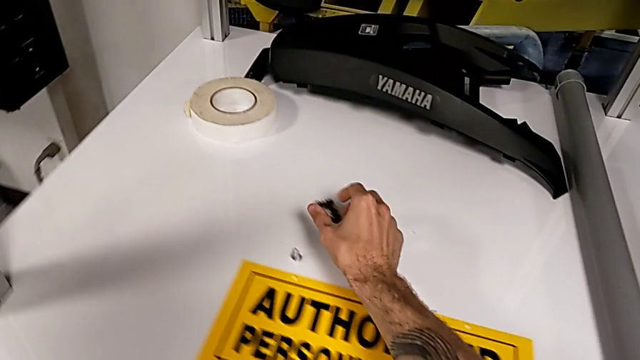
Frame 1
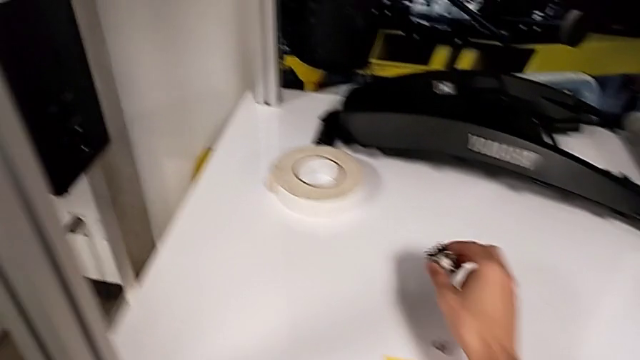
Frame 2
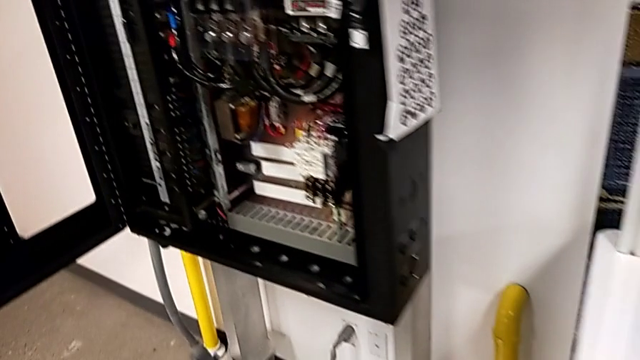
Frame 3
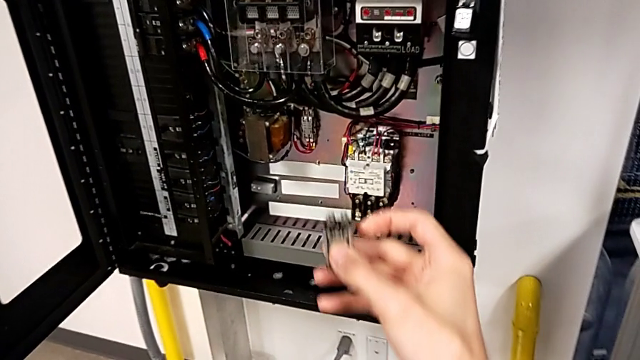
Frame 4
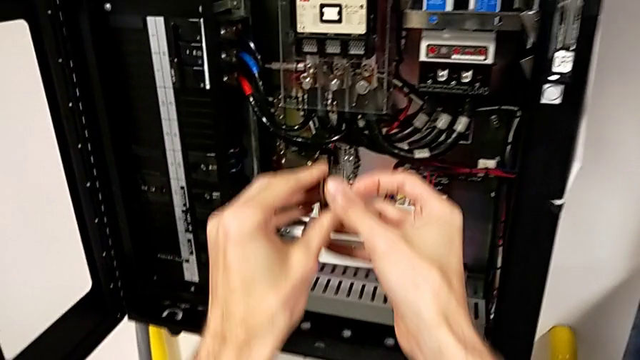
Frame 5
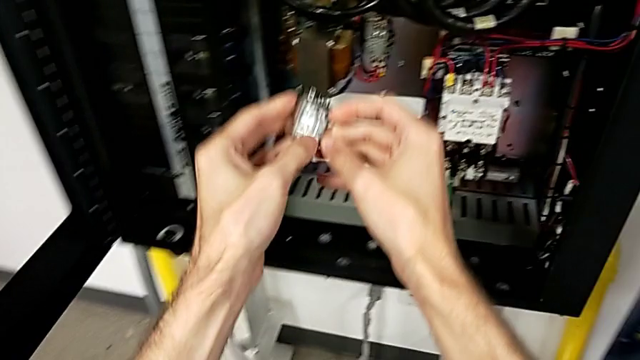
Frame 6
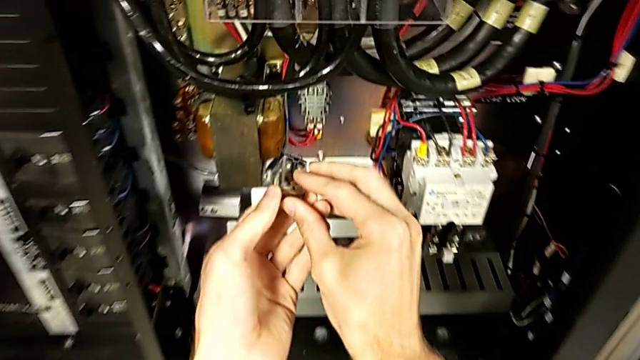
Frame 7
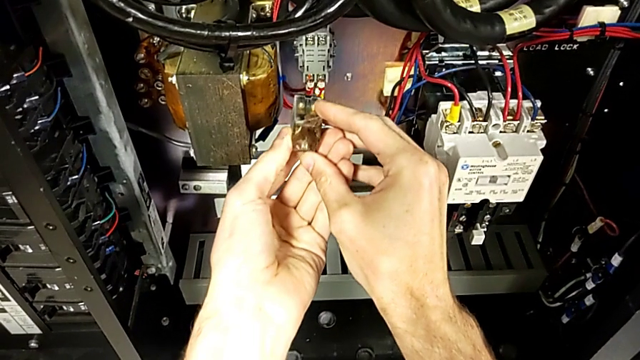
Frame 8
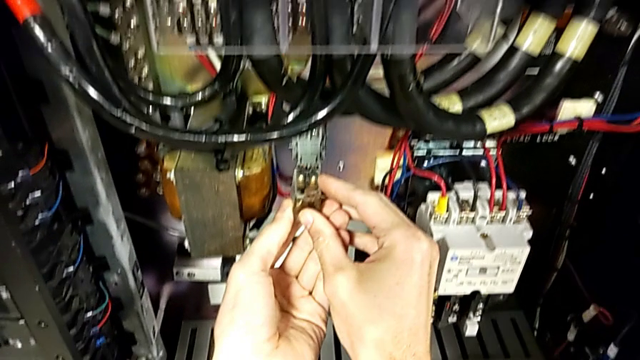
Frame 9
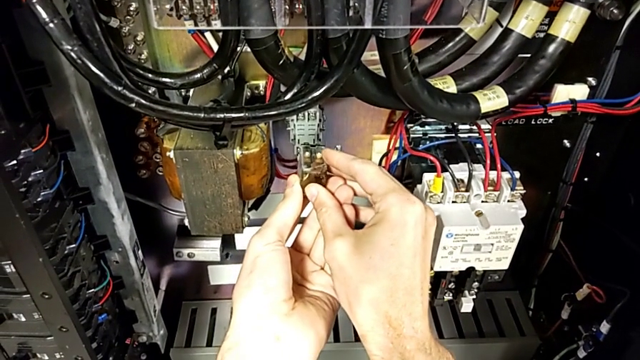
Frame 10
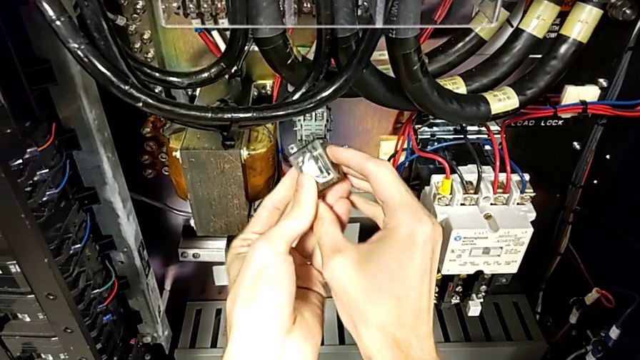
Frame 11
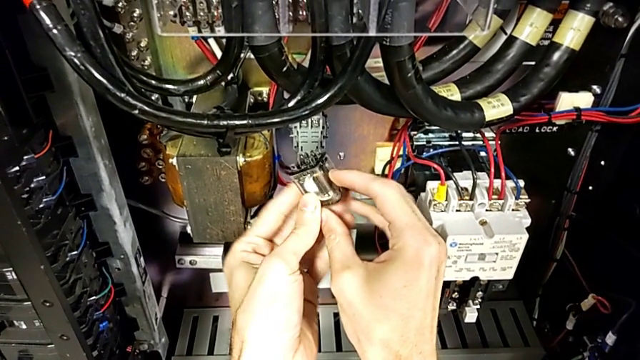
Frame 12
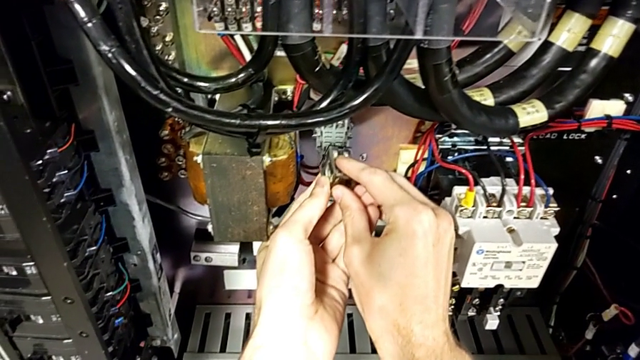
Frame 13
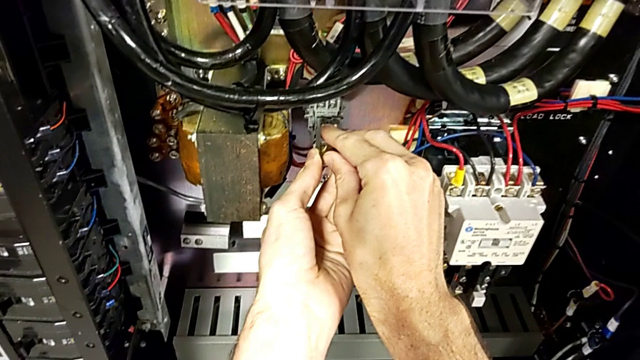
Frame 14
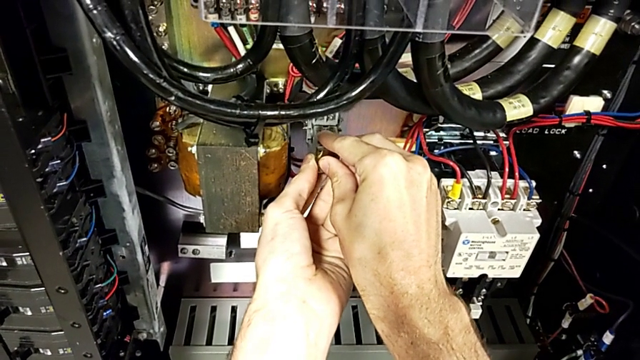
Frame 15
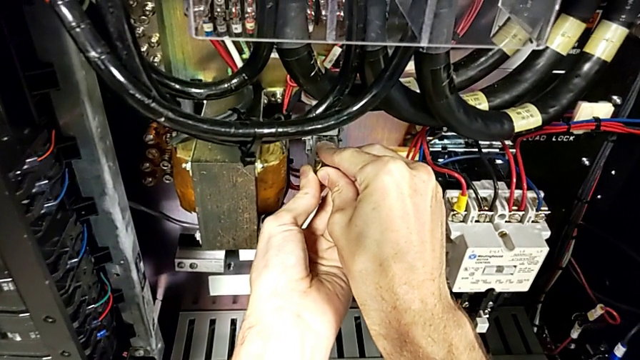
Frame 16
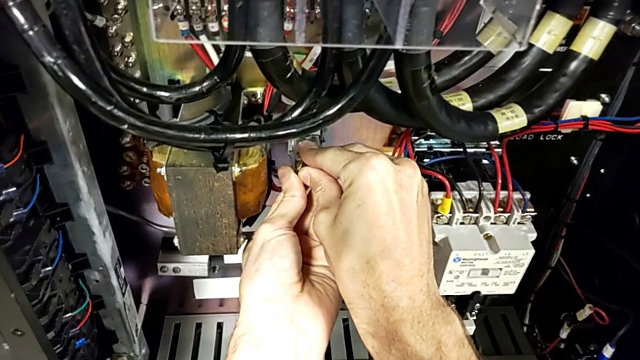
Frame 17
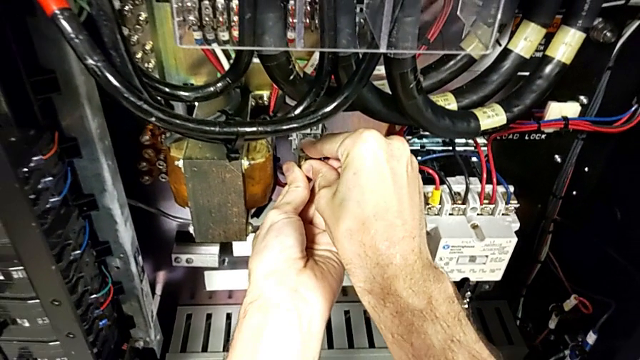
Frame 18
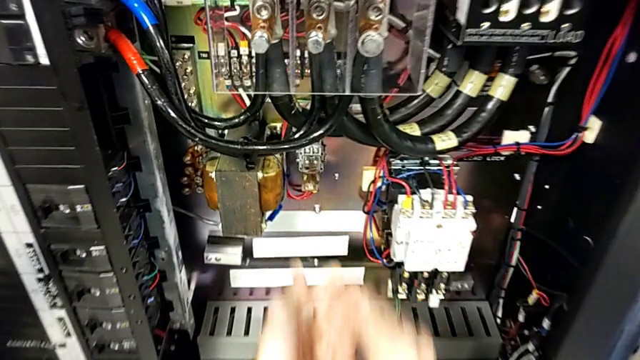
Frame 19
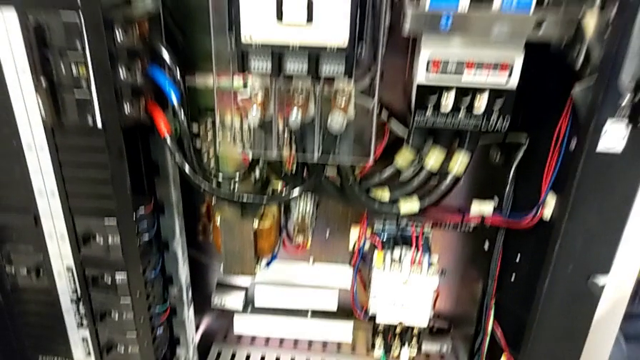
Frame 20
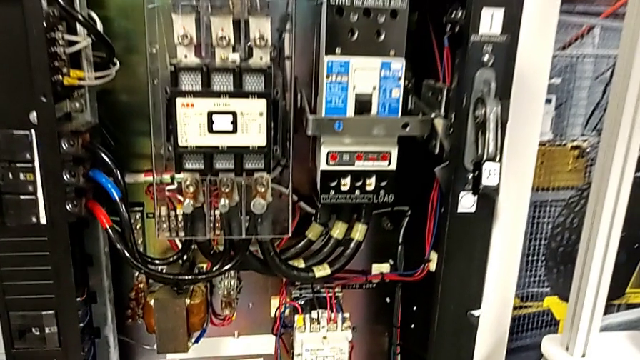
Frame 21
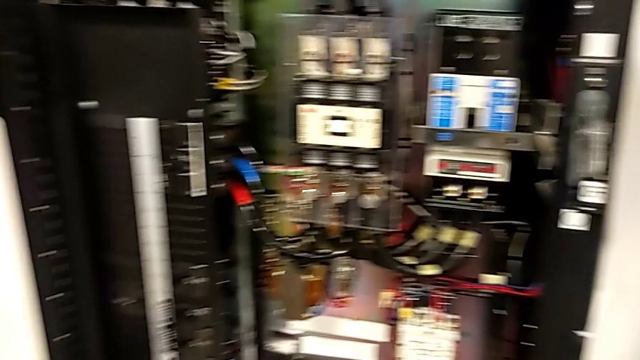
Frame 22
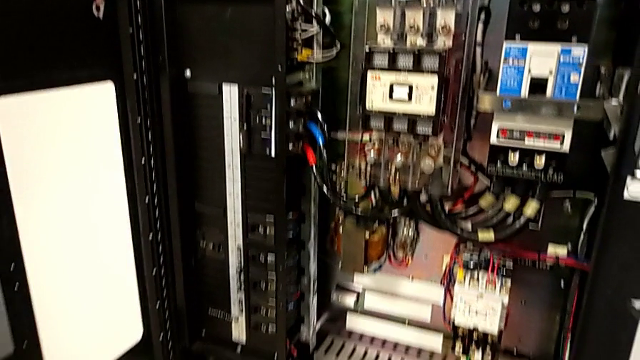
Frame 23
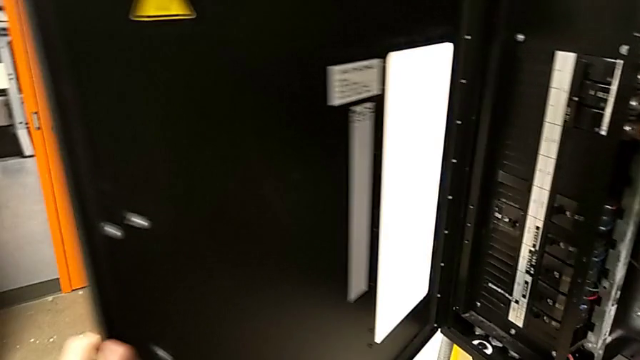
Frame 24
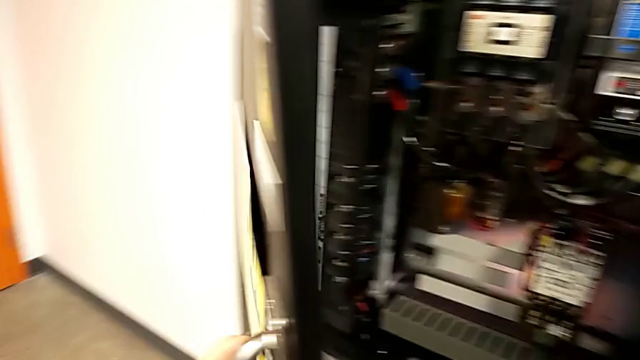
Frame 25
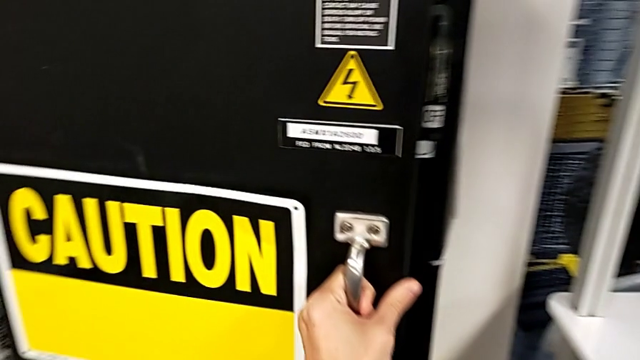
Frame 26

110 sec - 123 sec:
The camera wearer is exchanging the fuse for the circuit breaker. They grab the circuit breaker, rotate it, assemble it and close the front panel door.

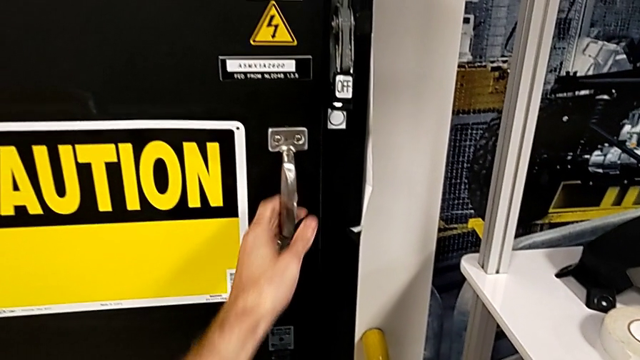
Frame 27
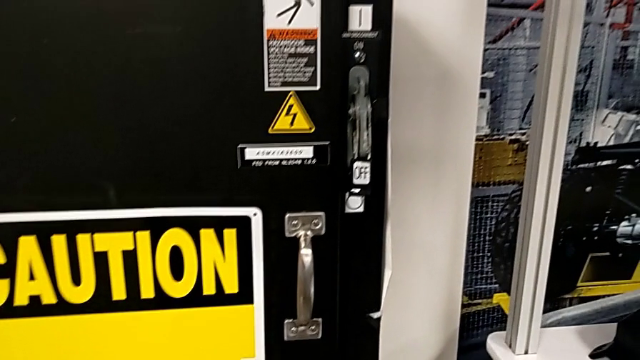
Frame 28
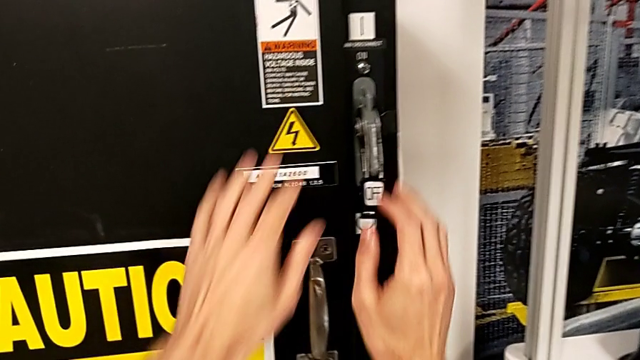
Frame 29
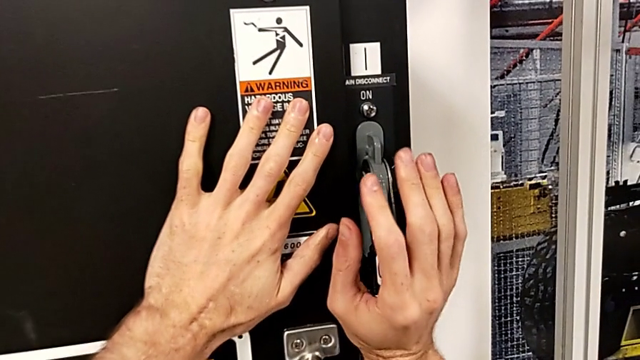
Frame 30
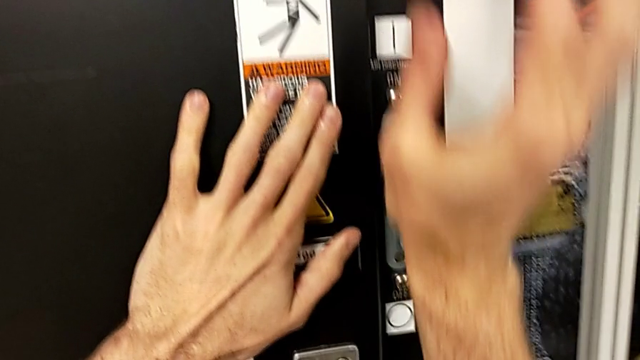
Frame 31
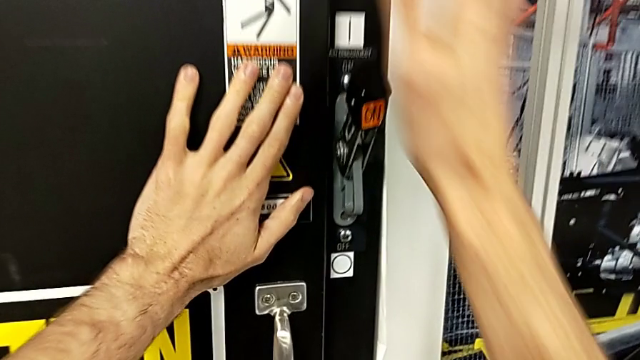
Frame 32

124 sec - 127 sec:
The camera wearer turns on the power of the circuit breaker box. They grab the lever and pull it.
